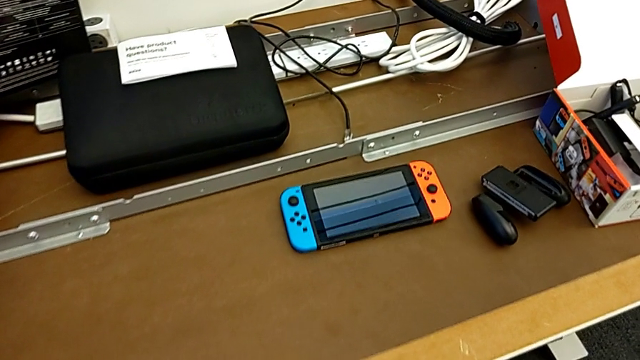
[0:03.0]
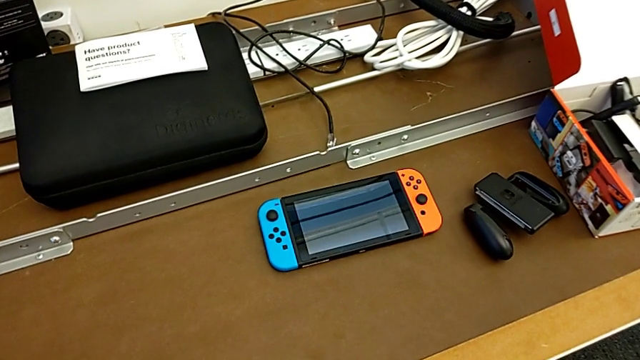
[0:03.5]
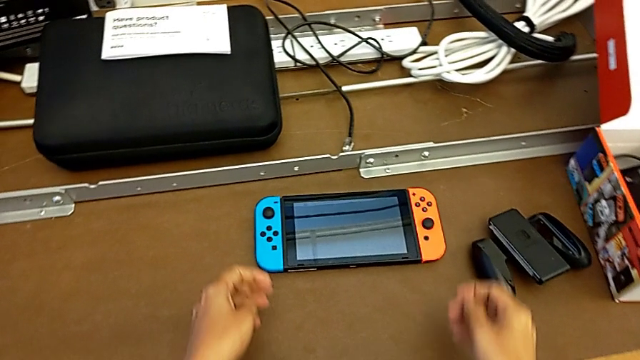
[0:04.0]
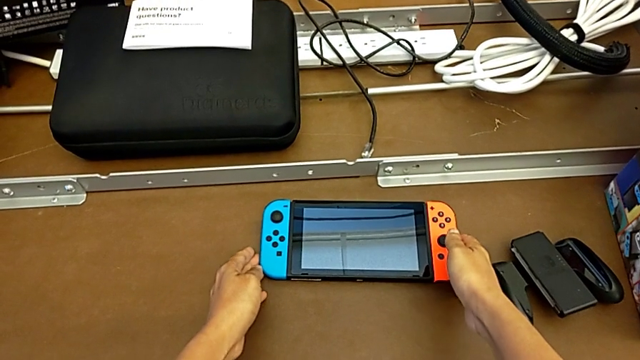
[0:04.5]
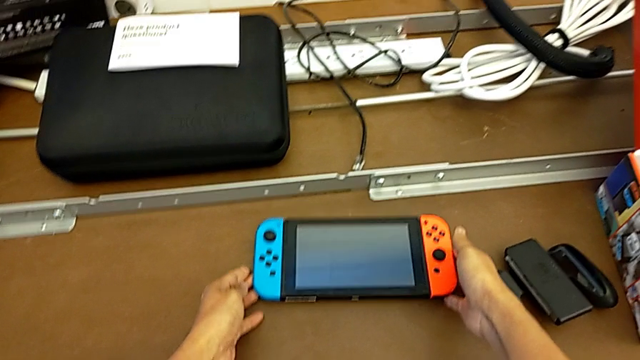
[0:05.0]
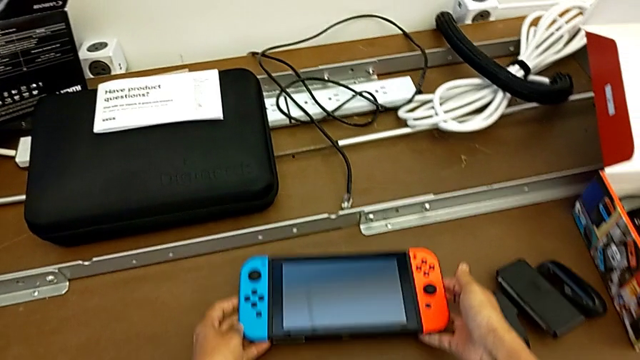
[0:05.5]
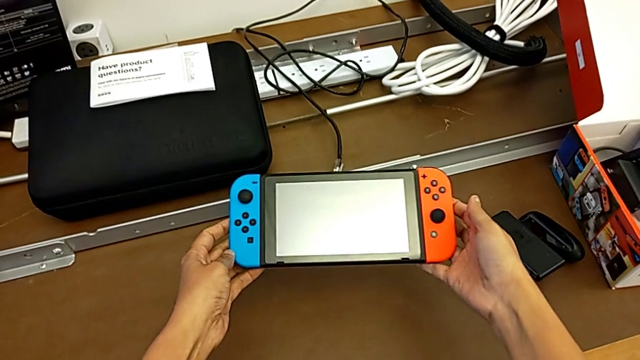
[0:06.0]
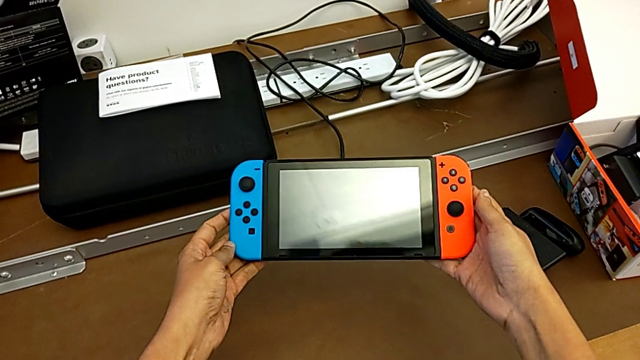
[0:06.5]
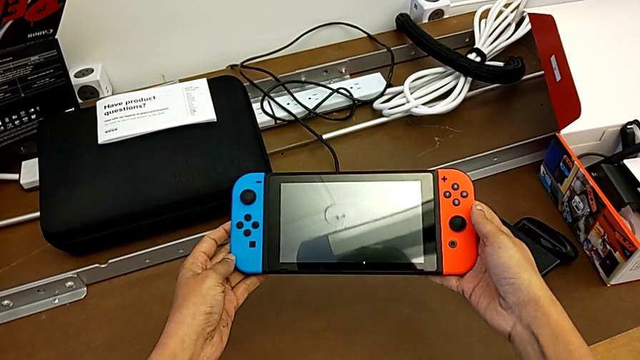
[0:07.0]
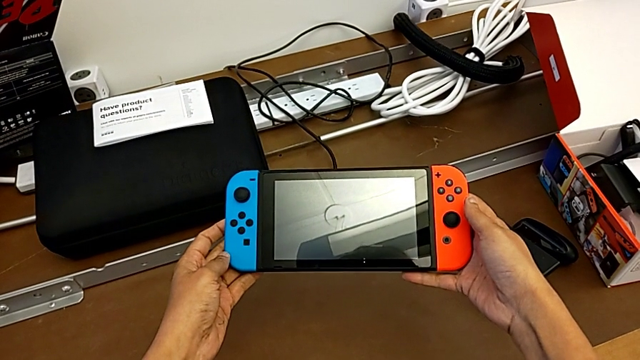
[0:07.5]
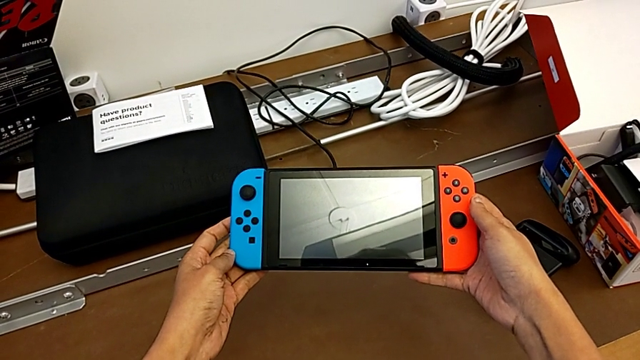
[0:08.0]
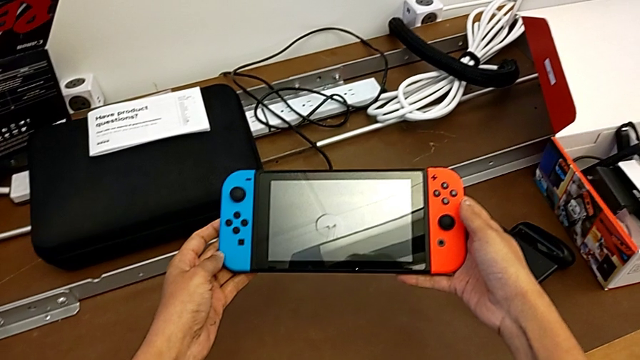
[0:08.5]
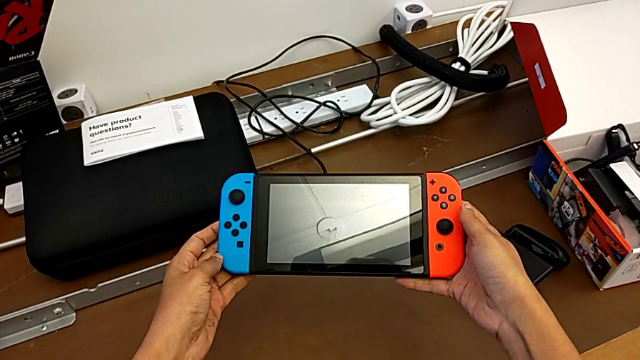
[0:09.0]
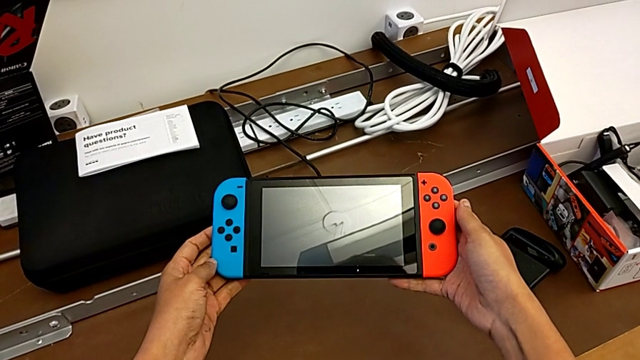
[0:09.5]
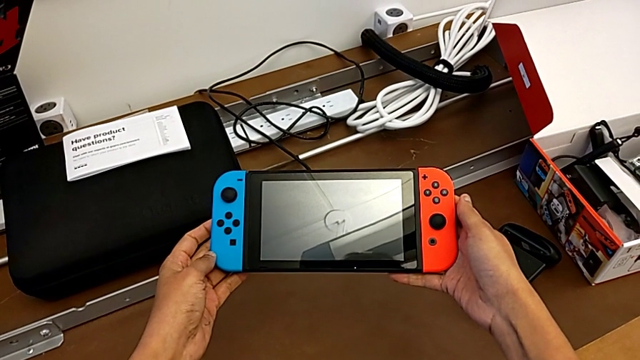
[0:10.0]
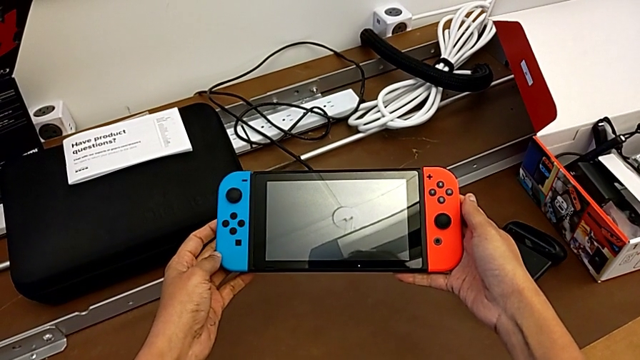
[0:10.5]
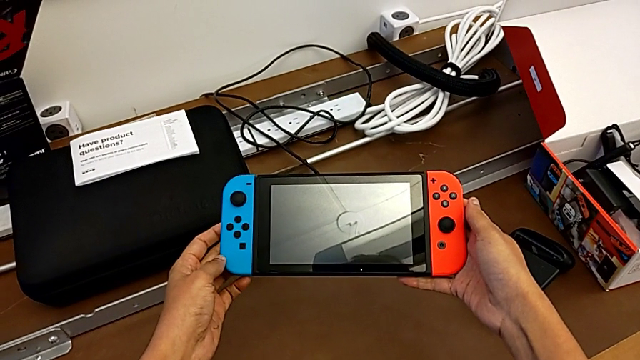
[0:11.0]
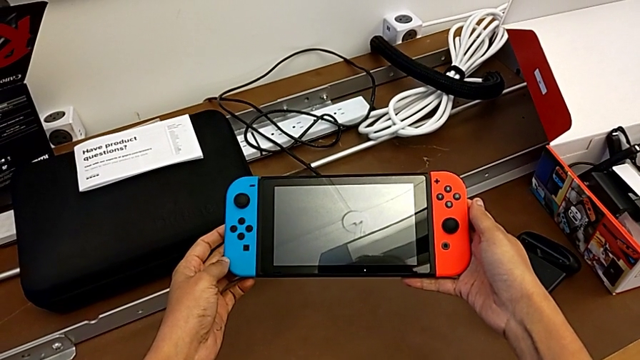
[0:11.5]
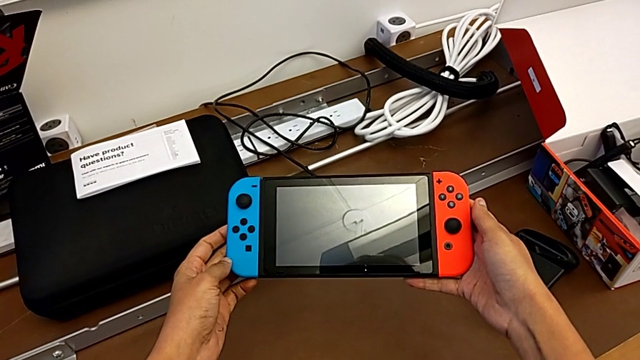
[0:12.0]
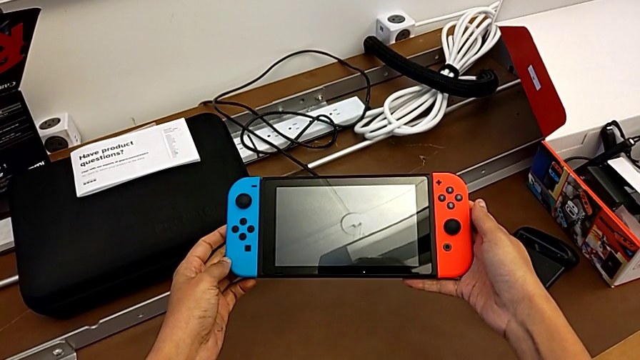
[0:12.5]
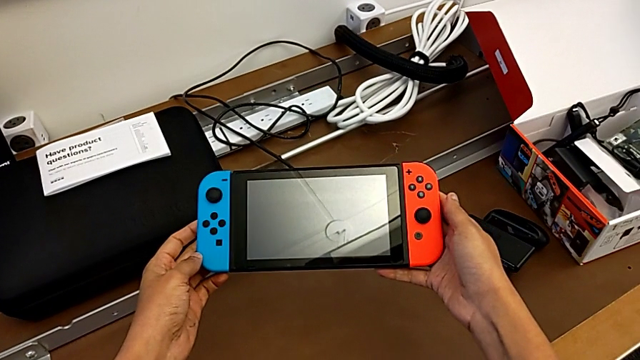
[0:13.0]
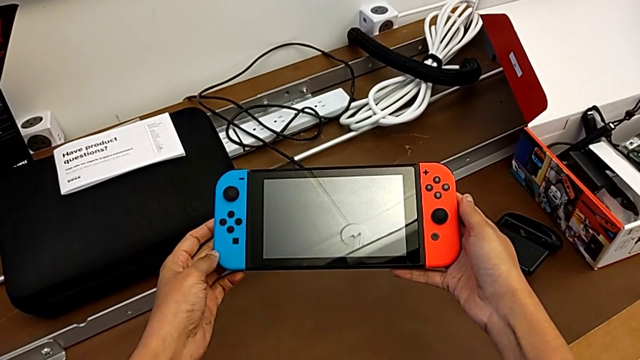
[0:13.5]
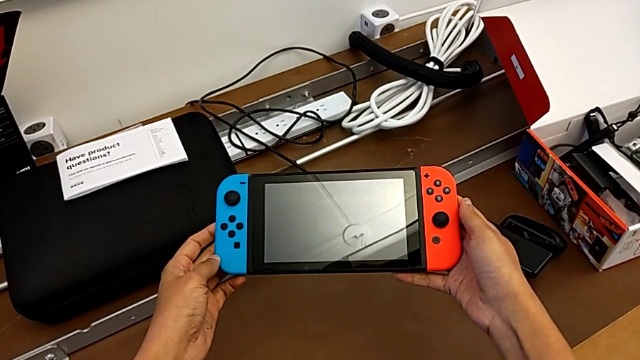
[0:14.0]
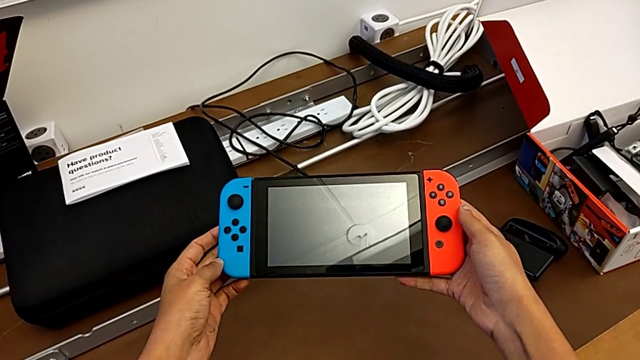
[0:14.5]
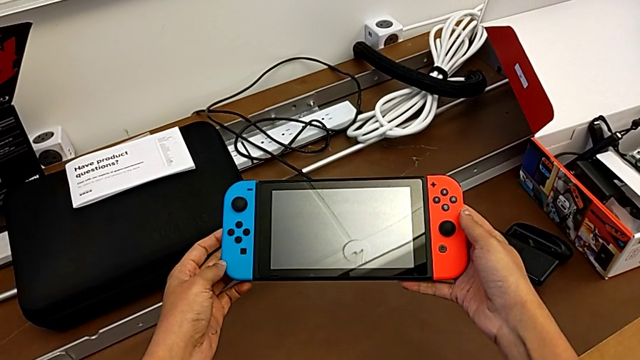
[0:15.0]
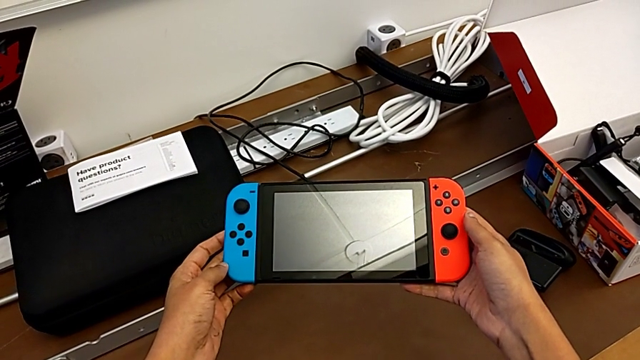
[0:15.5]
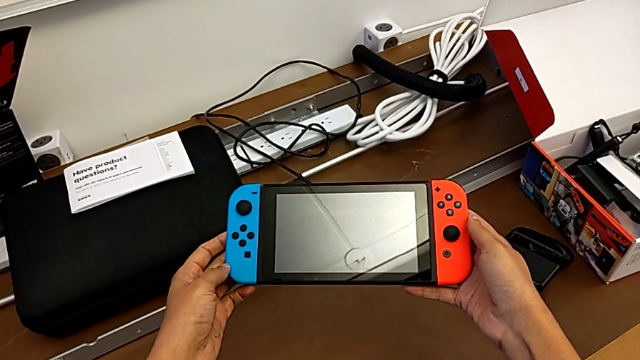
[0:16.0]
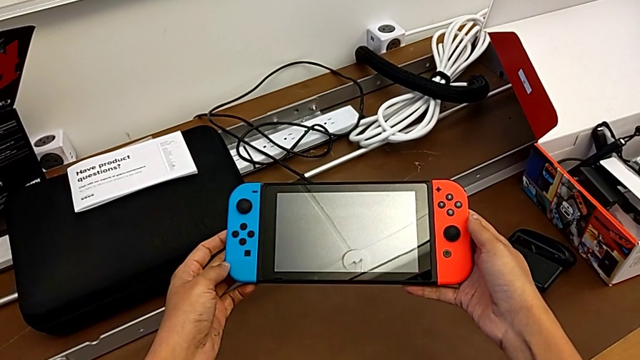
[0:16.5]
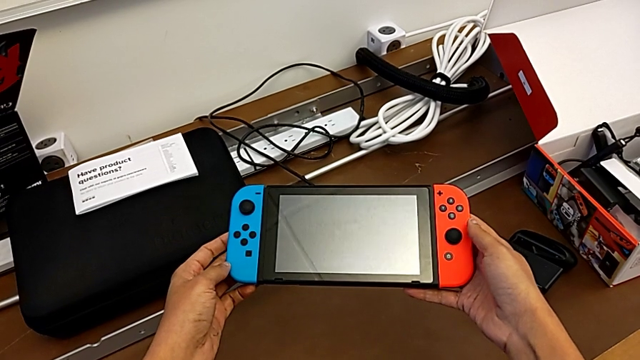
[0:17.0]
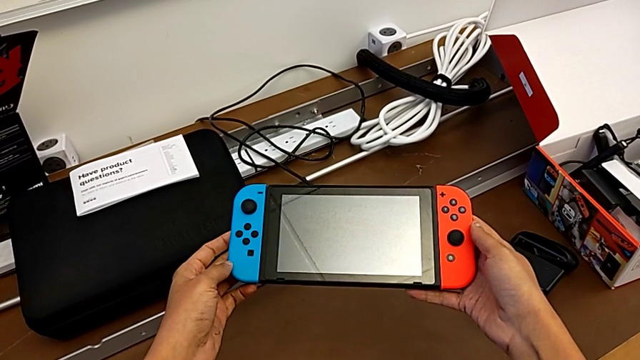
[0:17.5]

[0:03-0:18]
The camera wearer is removing the blue and red joy-con controllers of the Nintendo Switch. They begin to hold the Nintendo Switch.

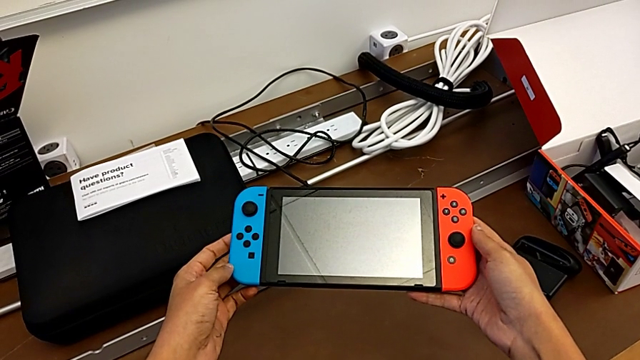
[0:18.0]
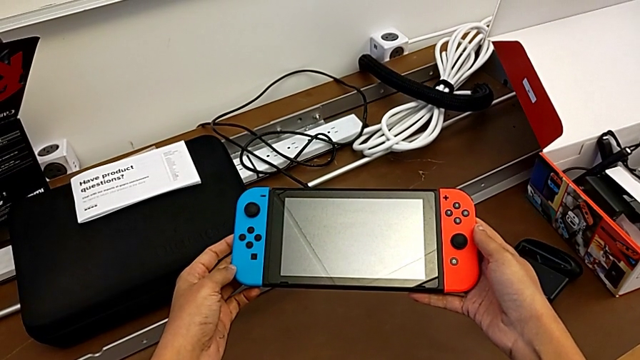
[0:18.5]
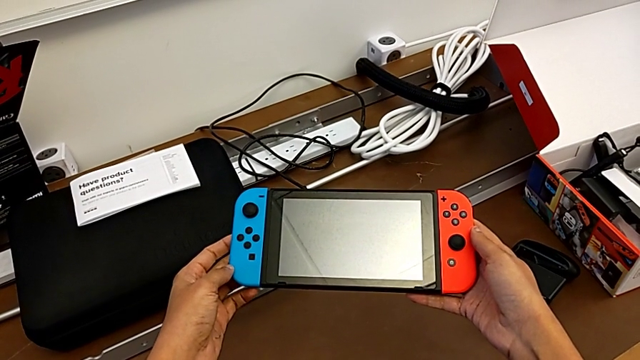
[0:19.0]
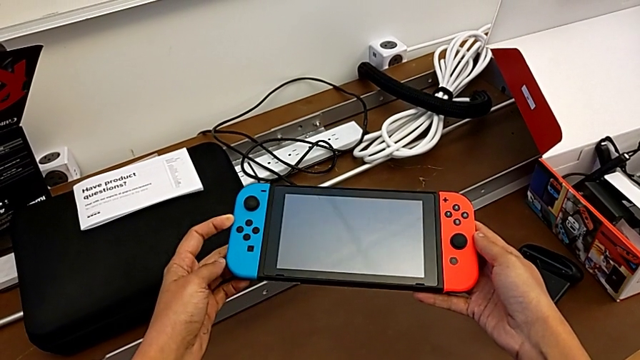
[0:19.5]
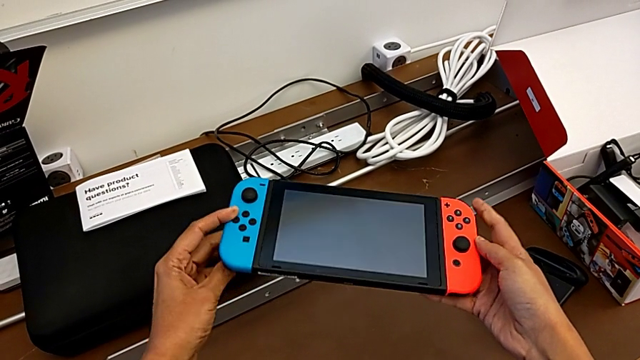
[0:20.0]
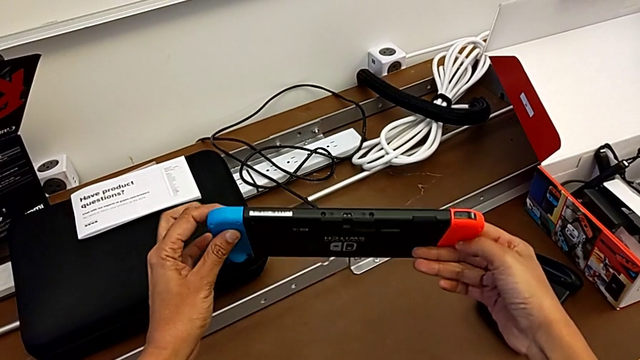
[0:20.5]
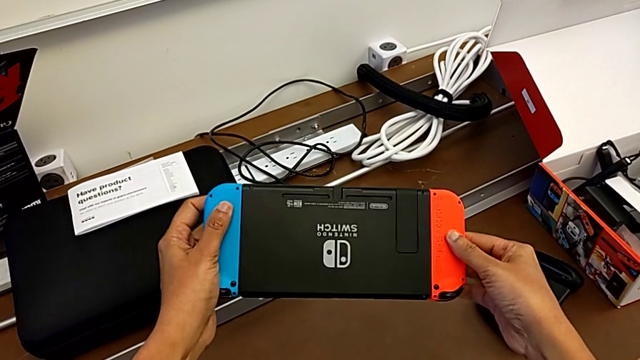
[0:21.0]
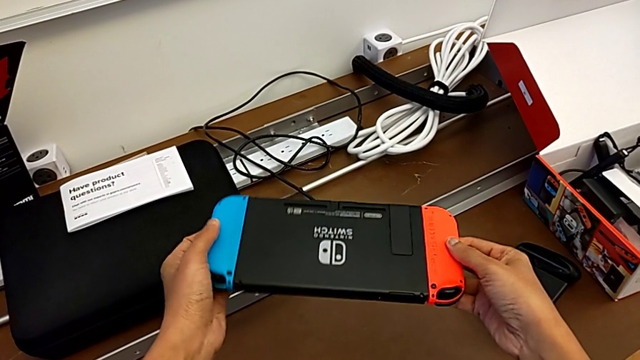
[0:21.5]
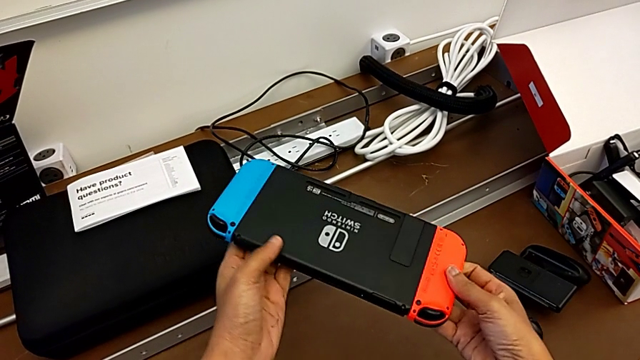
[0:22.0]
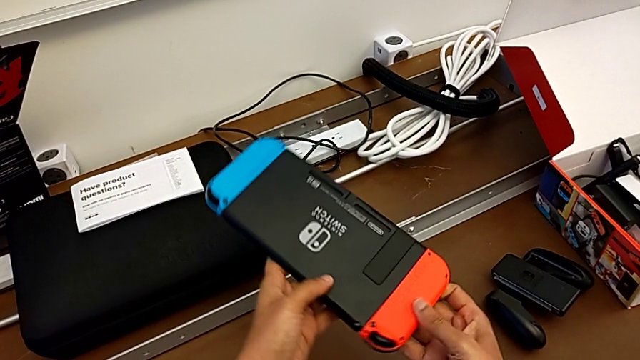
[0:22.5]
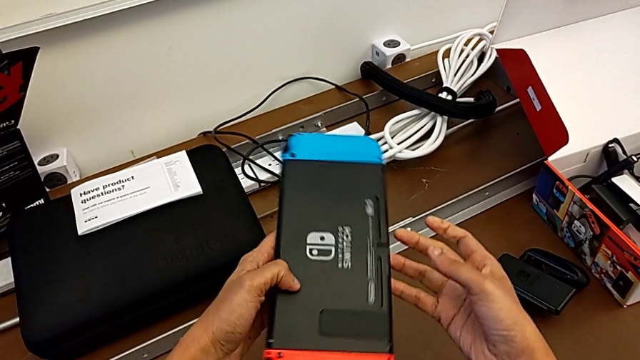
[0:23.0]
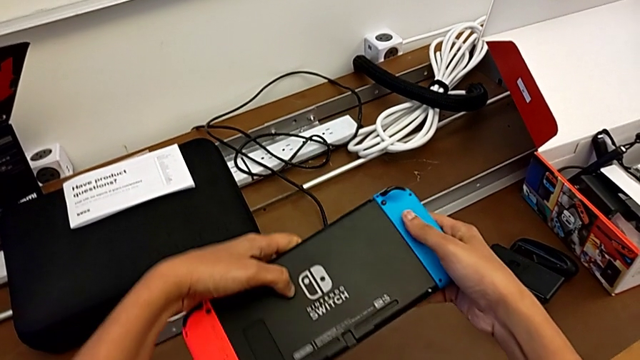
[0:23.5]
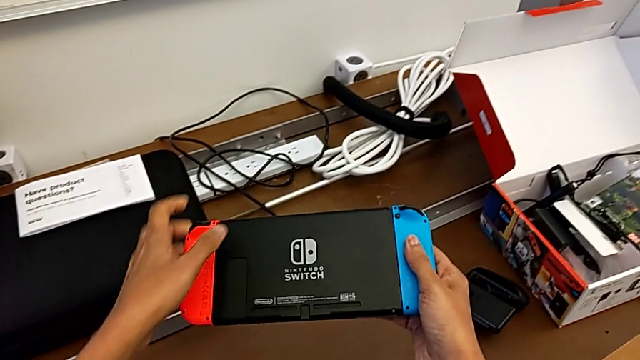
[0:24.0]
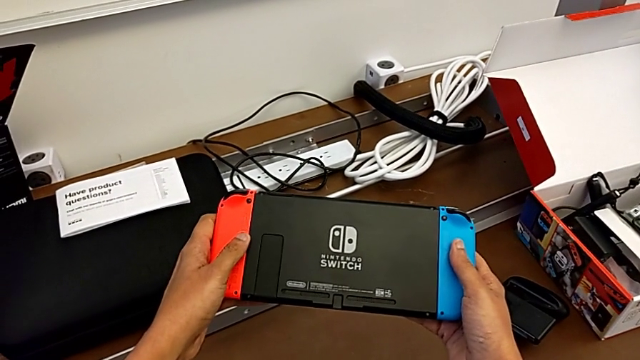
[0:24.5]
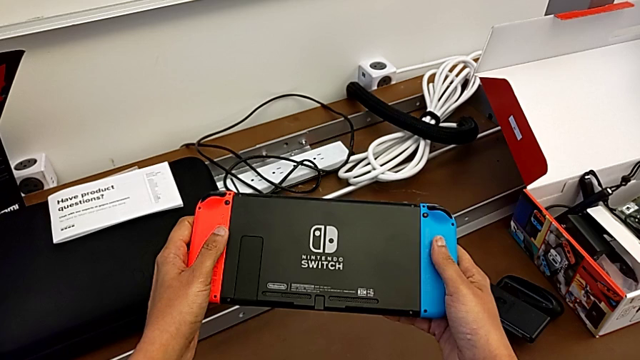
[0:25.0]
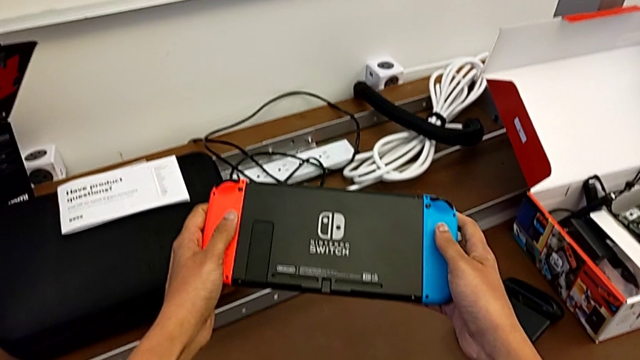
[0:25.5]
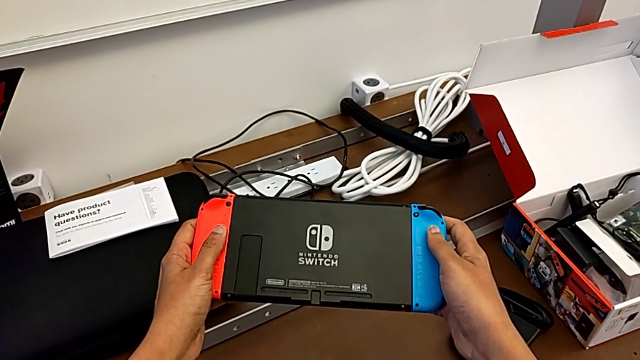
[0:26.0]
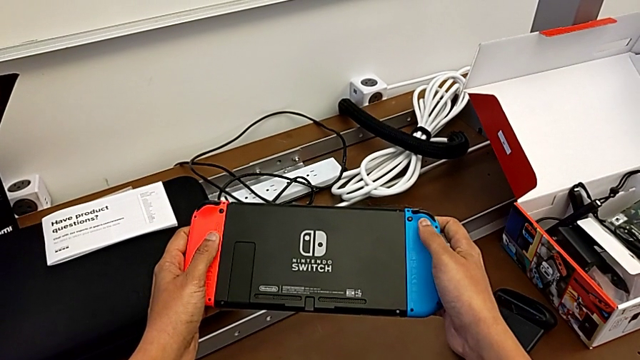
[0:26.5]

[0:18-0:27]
The camera wearer is removing the blue and red joy-con controllers of the Nintendo Switch. They flip the Nintendo Switch and rotate it.
